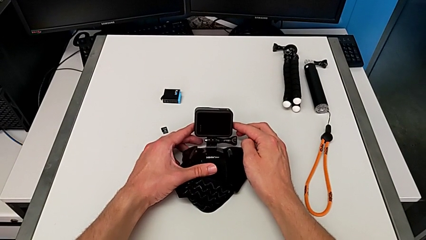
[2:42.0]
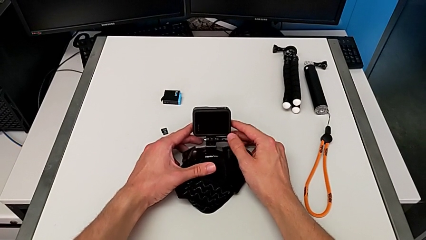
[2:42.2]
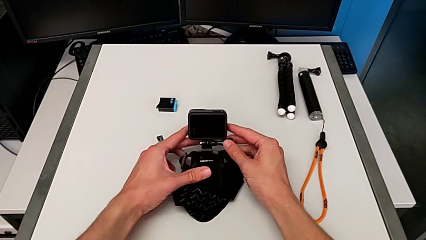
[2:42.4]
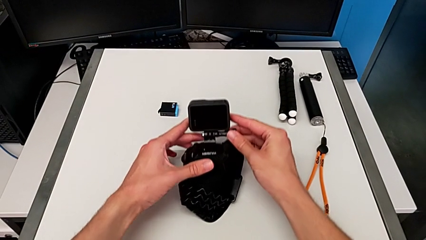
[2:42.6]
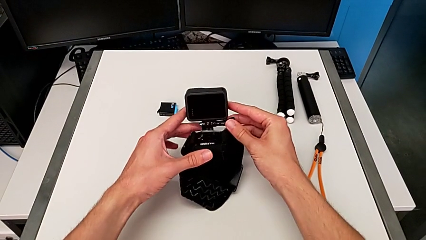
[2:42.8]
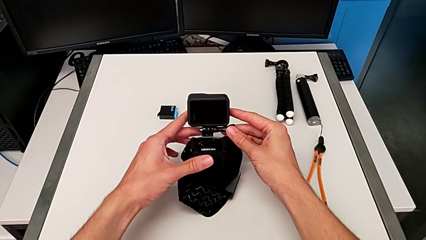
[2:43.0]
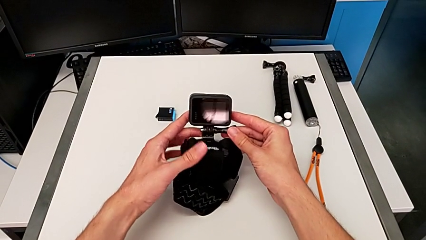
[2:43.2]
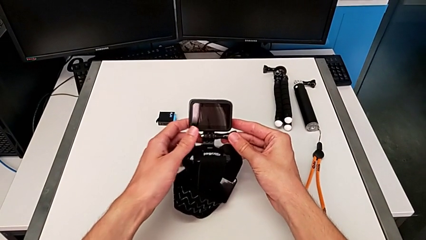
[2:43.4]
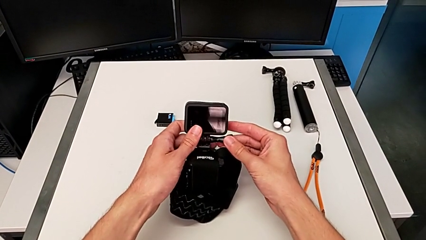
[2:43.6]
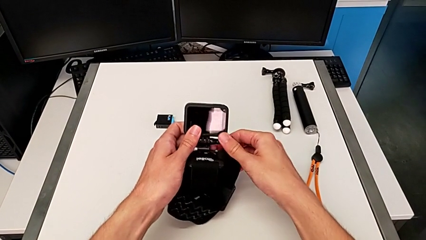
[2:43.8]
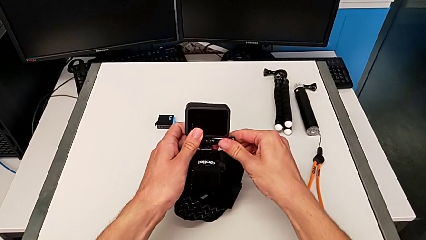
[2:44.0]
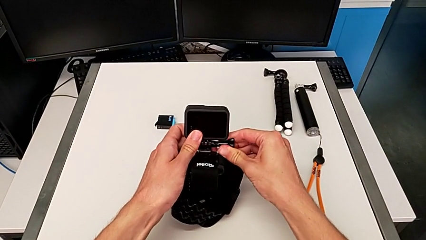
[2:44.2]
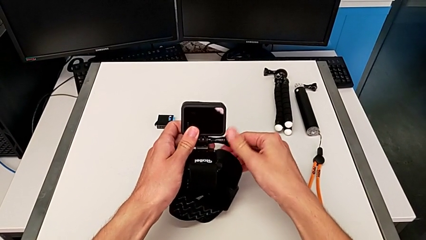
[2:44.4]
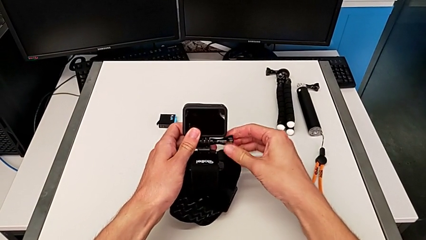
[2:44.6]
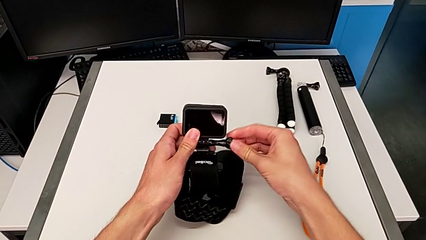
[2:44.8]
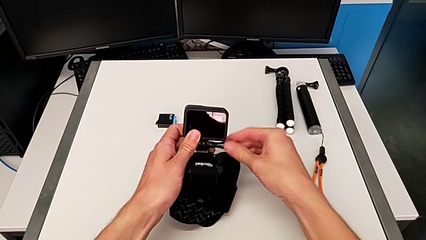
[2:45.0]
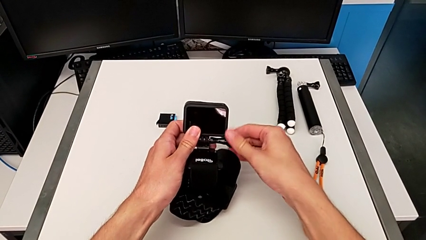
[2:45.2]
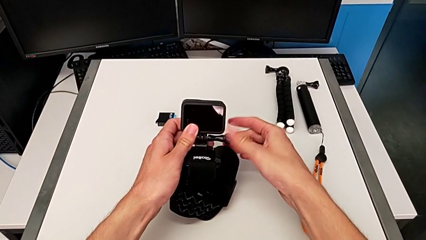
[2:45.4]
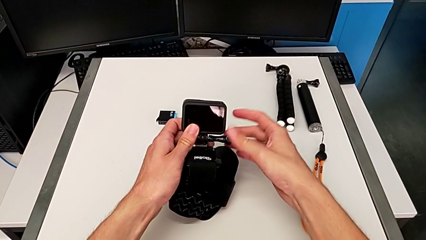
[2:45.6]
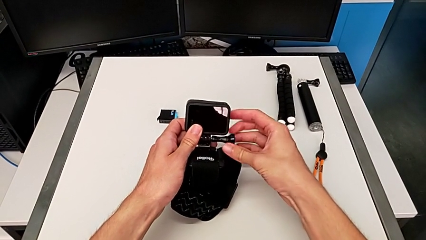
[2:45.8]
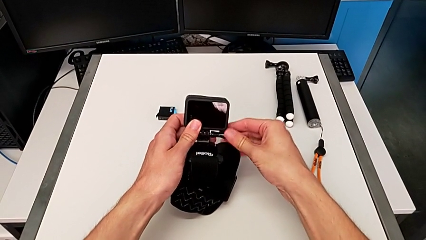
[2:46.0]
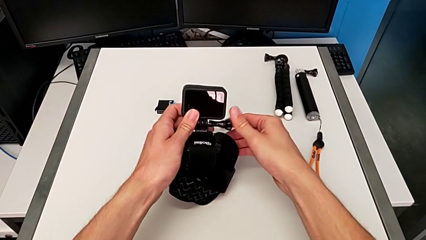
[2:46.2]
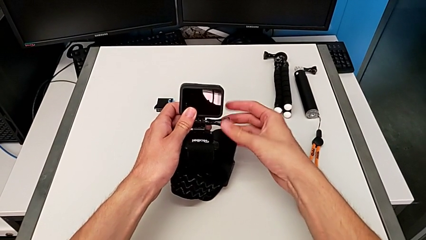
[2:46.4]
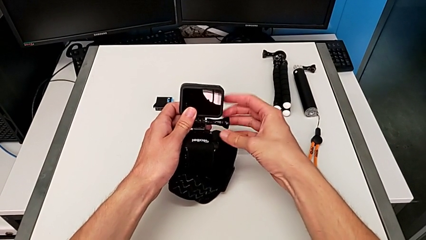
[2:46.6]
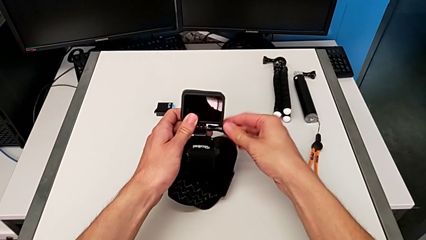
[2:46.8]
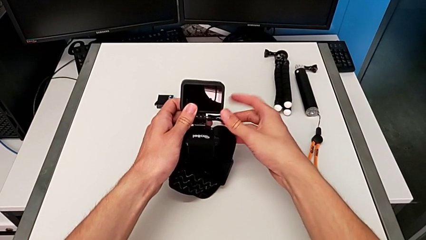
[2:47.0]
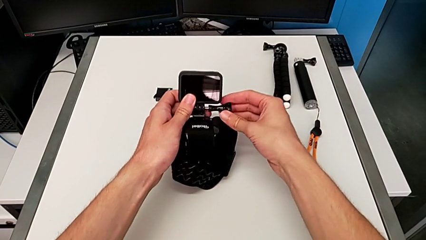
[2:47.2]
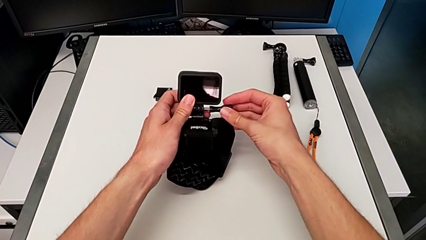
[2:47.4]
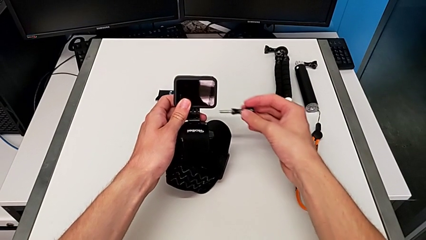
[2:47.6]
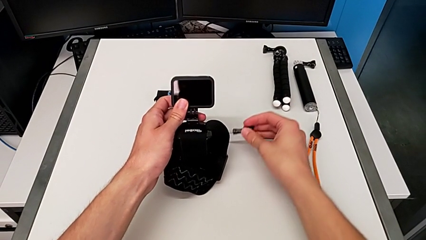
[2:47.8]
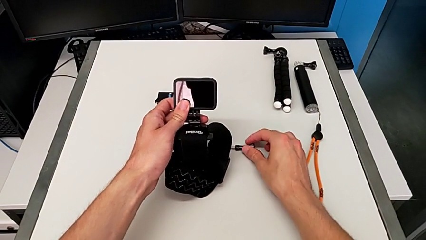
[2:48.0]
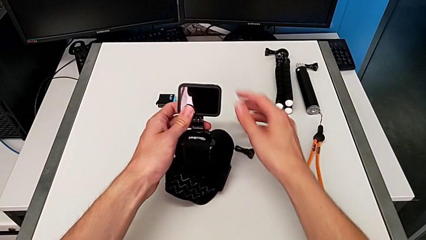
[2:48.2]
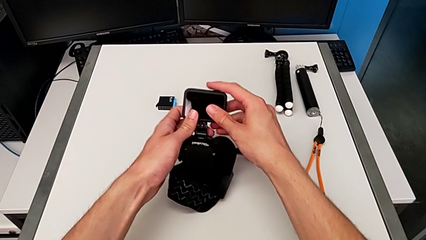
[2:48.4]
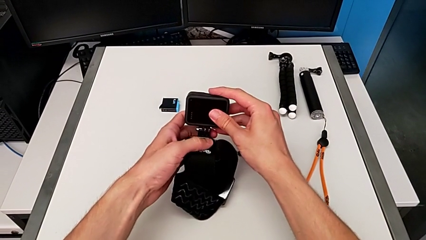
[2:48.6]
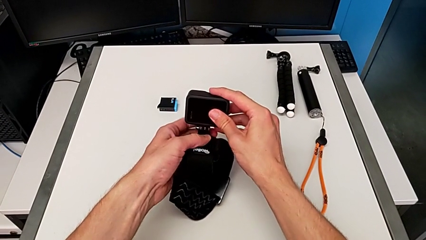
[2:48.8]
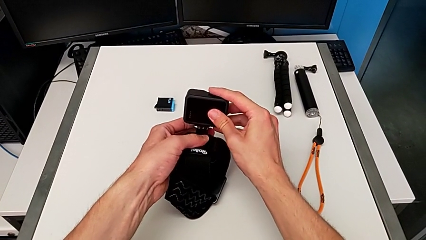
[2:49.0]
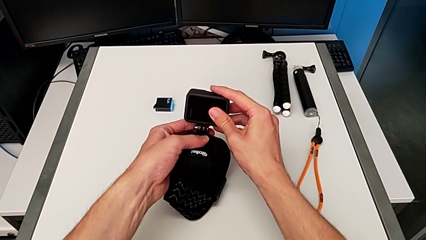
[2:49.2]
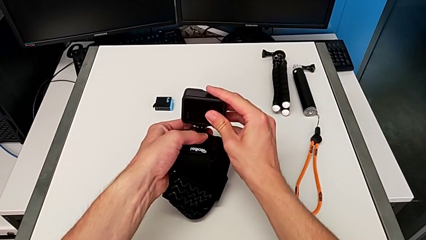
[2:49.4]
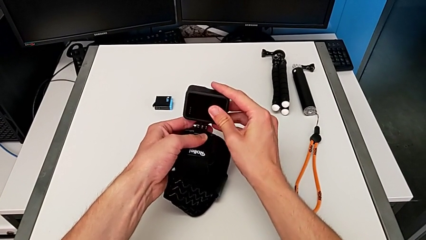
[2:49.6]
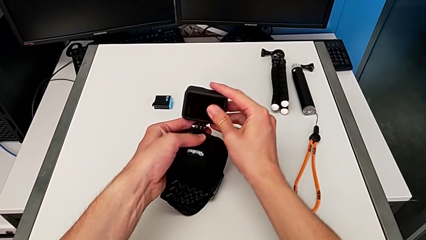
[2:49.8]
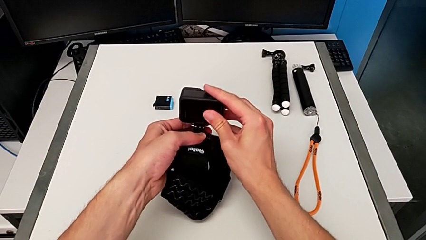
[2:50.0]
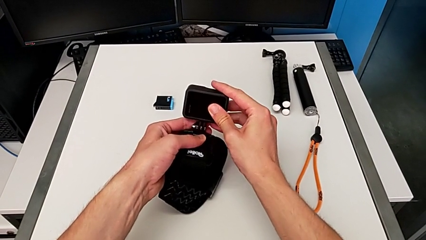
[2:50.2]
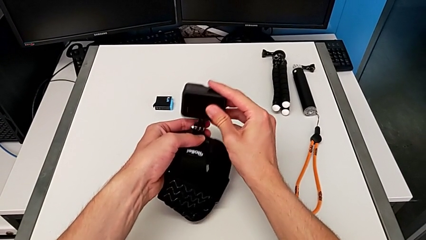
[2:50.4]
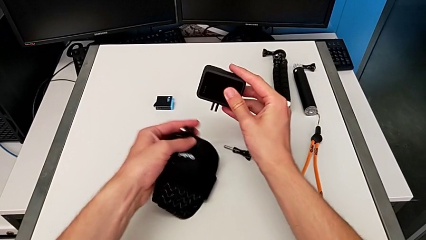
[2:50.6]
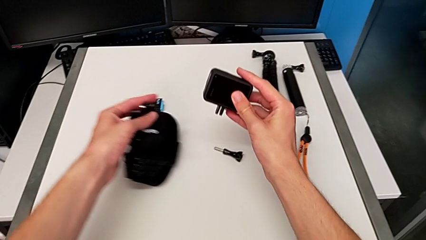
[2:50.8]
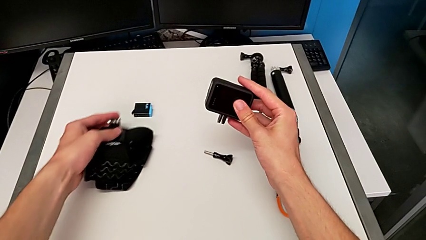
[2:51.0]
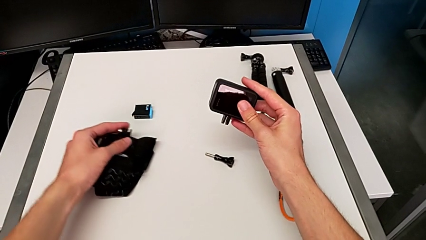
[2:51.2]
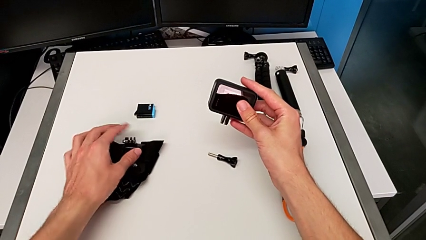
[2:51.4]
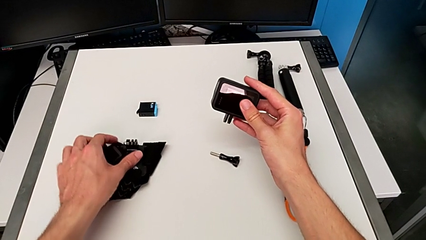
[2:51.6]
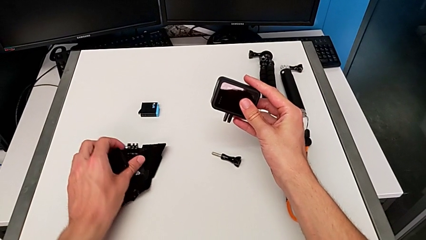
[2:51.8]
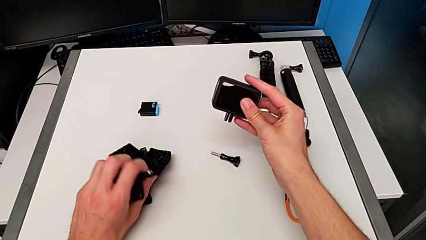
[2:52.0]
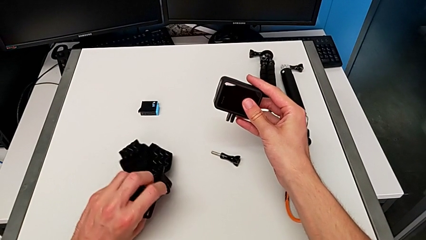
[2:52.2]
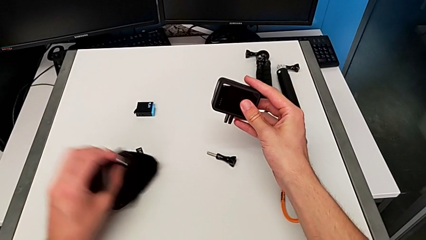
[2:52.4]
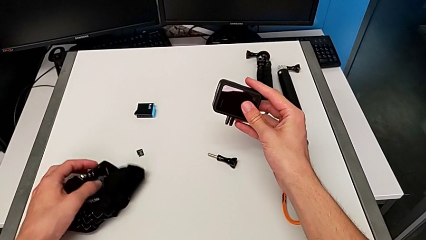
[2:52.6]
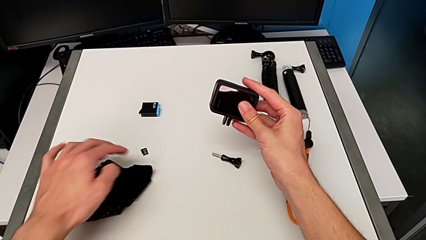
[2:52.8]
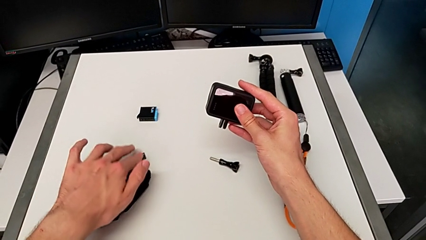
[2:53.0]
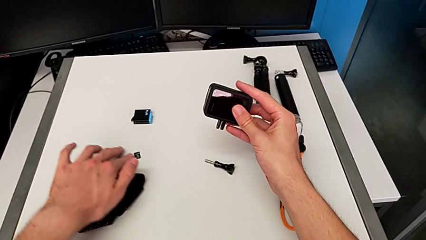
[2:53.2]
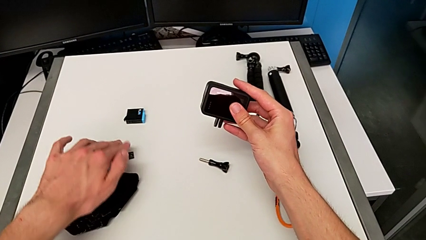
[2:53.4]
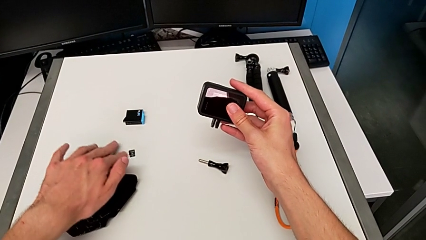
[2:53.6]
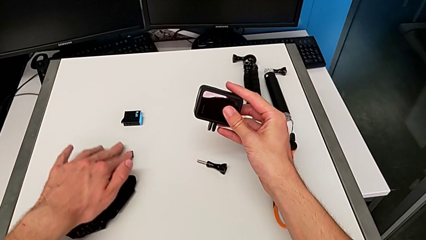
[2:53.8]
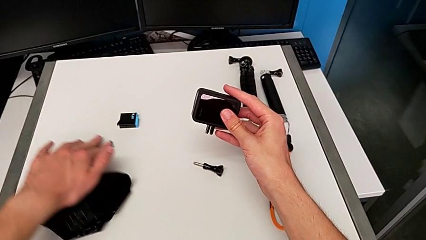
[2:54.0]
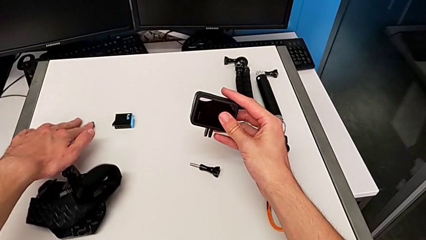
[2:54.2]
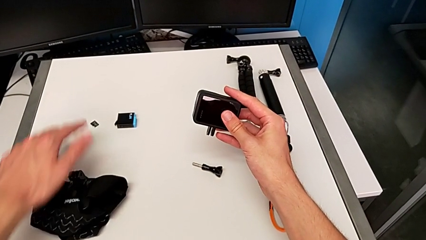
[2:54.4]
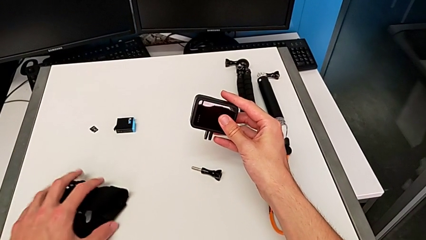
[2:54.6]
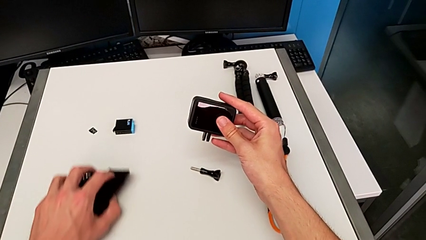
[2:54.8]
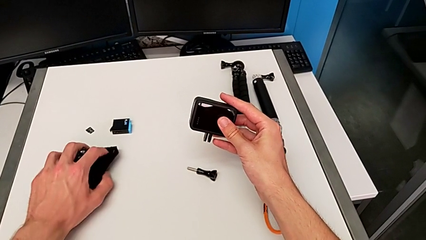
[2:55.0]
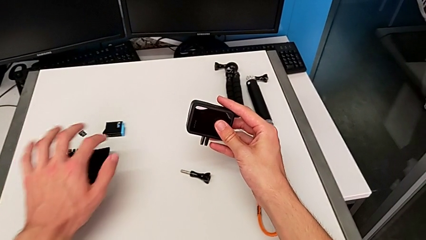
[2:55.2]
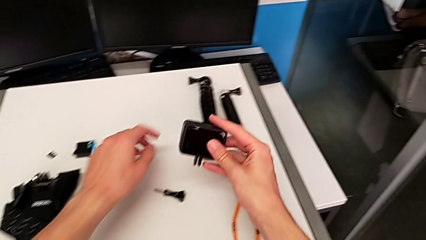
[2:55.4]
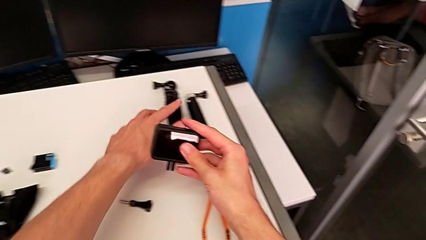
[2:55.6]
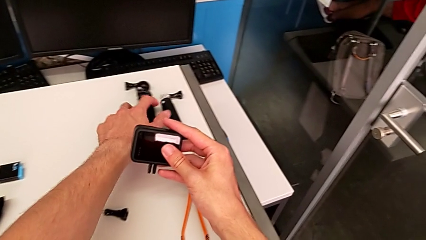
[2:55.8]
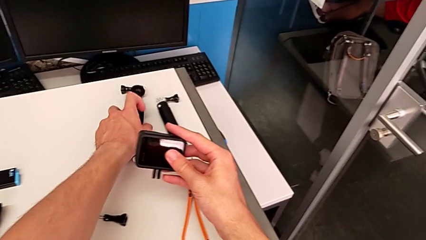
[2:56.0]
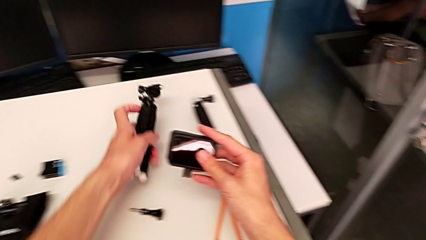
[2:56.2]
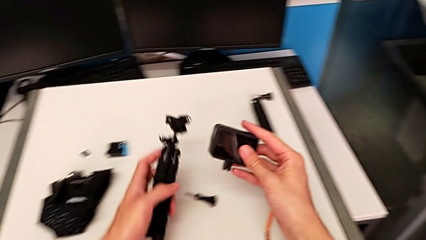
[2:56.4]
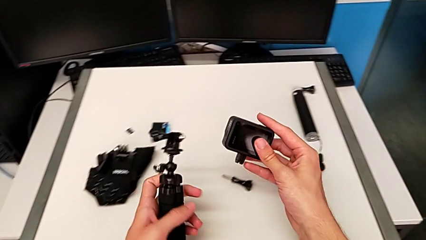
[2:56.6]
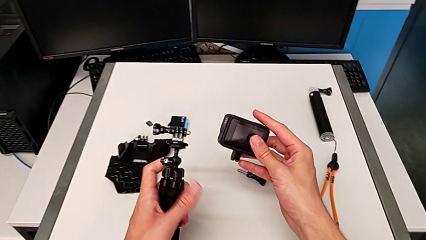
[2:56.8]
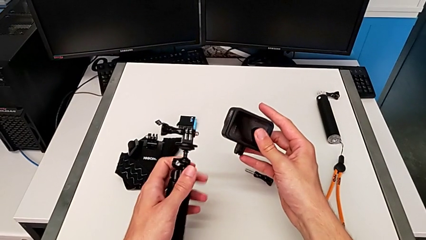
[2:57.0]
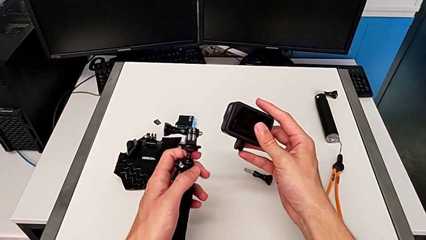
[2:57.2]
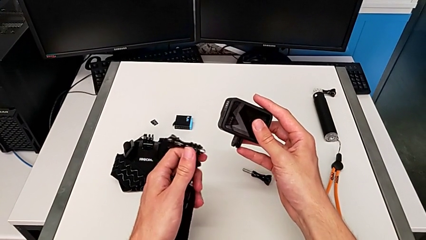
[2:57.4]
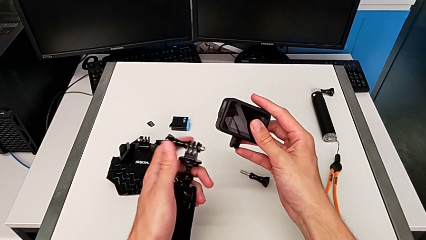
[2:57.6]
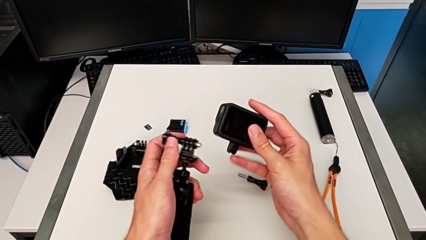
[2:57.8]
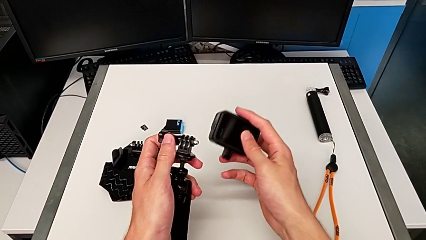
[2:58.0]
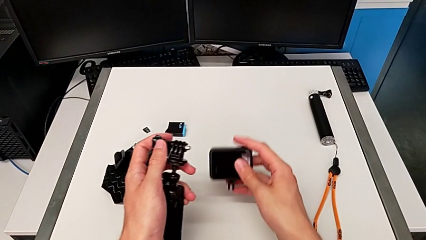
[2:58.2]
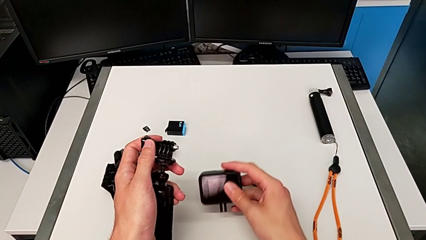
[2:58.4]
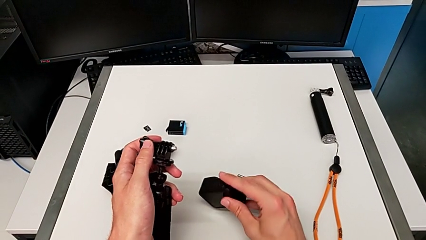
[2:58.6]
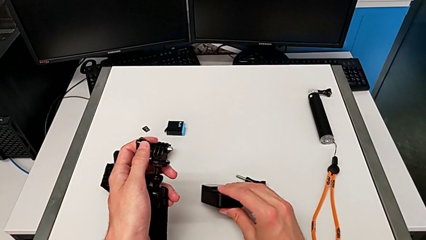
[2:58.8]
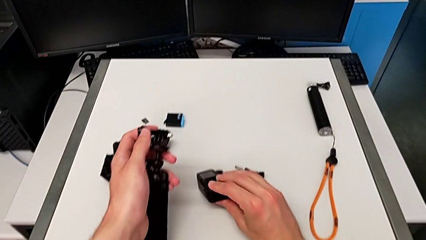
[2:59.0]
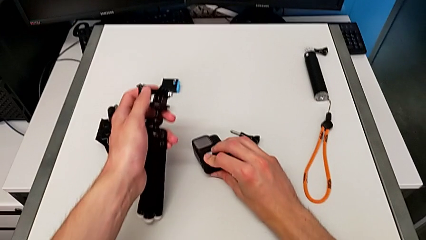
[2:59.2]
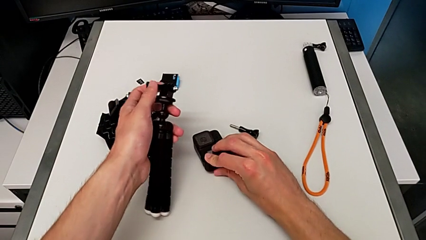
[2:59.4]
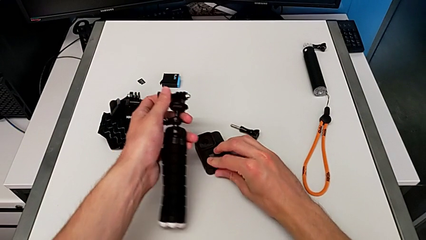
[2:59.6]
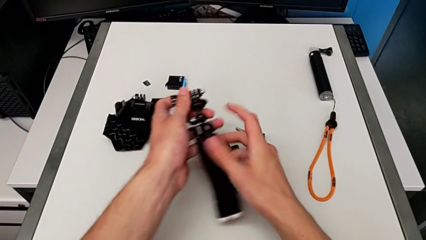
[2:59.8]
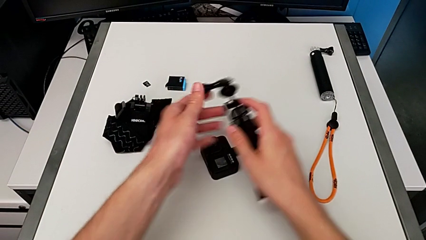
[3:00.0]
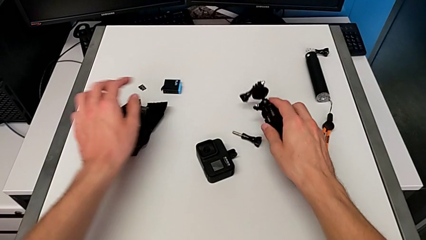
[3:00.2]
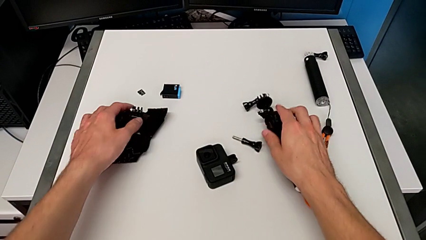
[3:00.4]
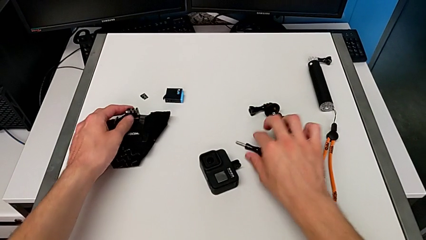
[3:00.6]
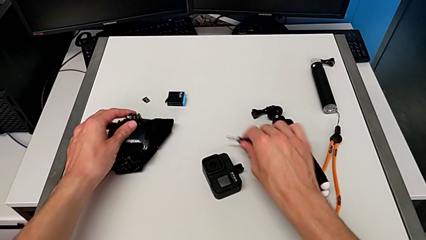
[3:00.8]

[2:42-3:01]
The camera wearer is exchanging the belt for the tripod. They unscrew the screw, place it, disassemble the GoPro, place the strap, lift the tripod and place the GoPro.
